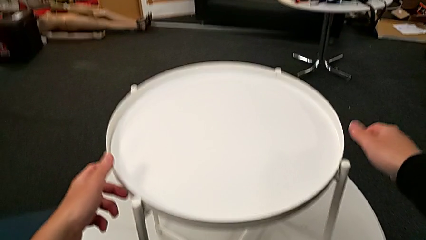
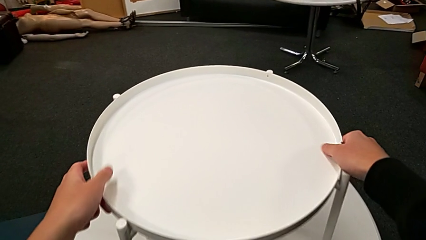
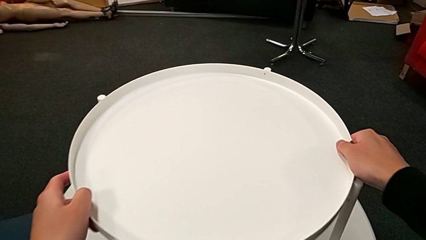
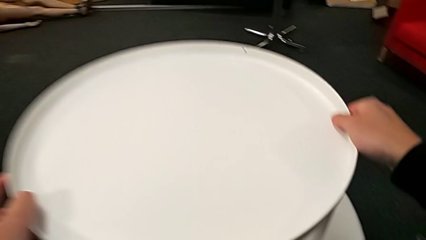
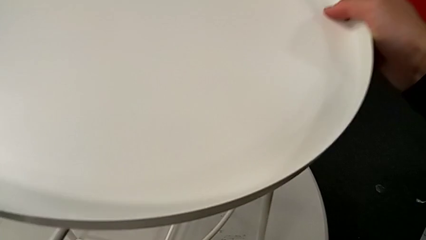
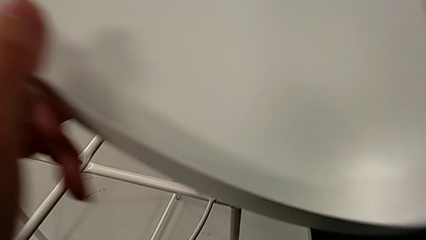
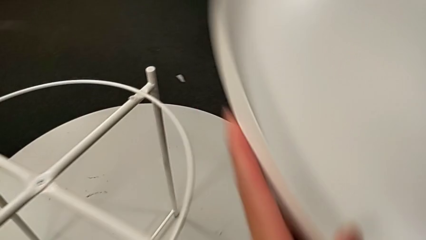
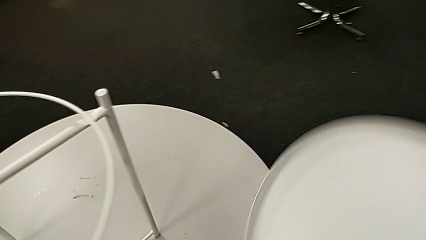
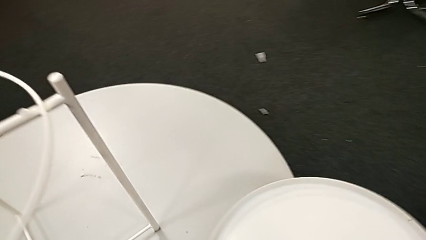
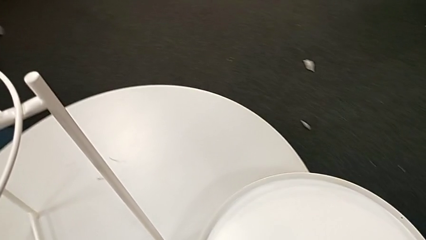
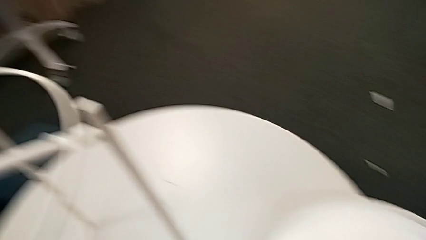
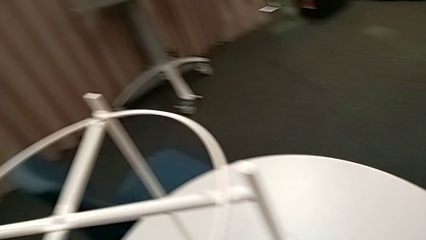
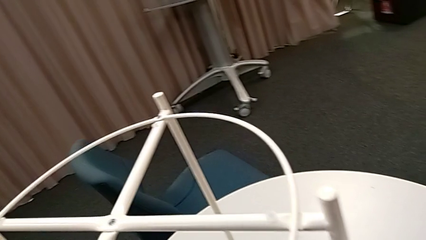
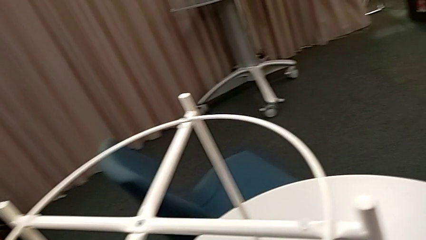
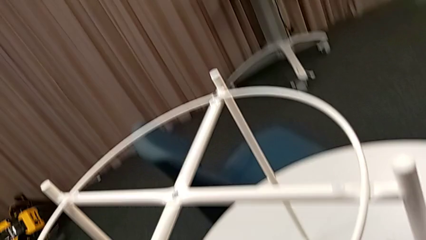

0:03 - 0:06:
The camera wearer removes the round tray from the table. They disassemble the tray and place it.

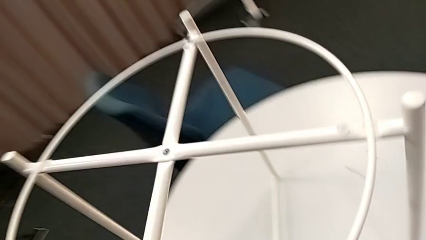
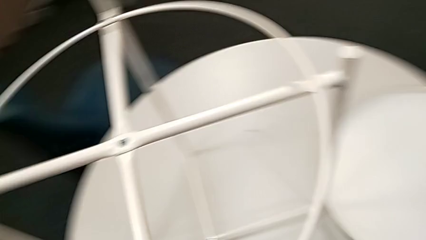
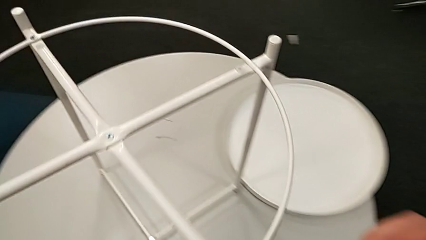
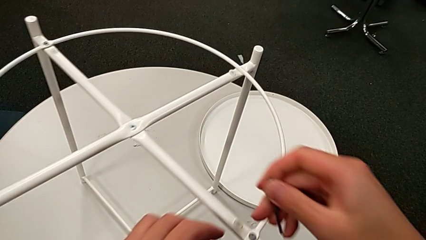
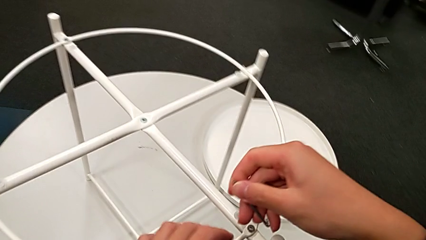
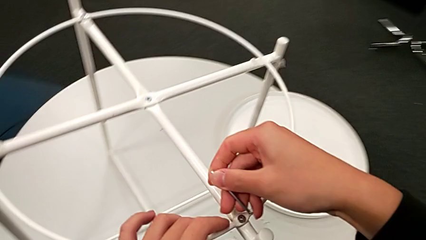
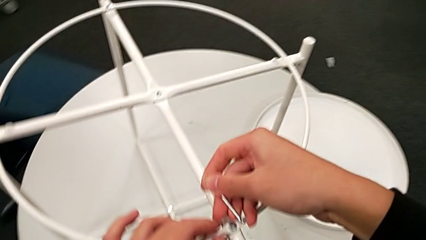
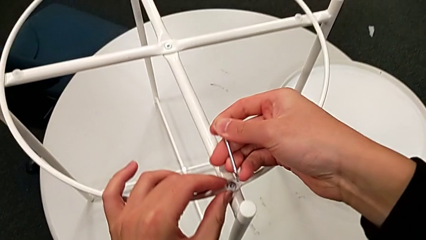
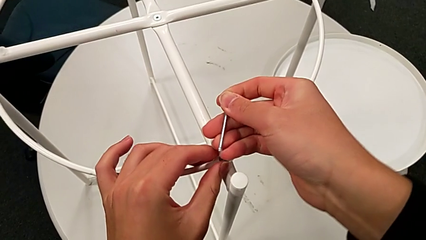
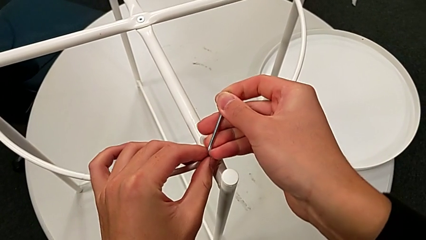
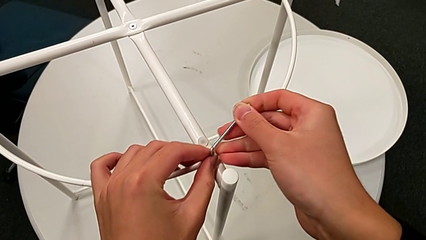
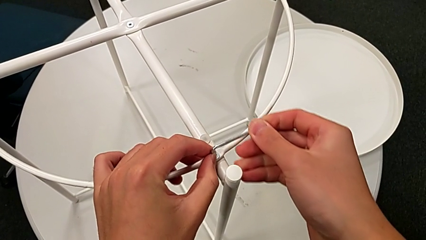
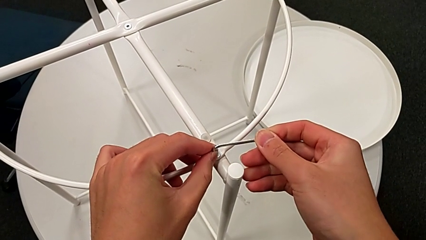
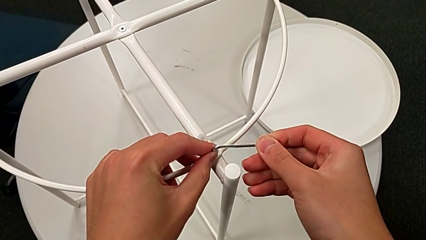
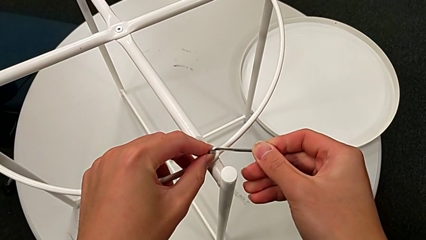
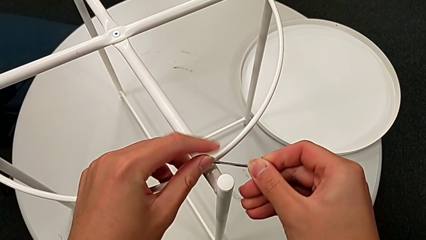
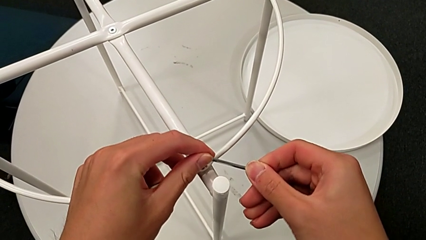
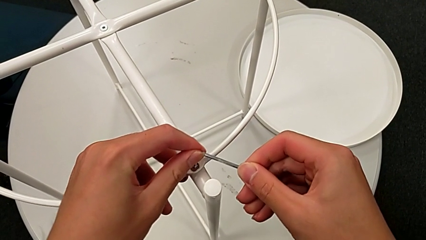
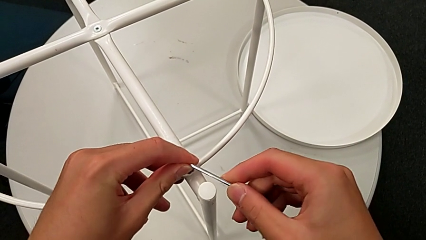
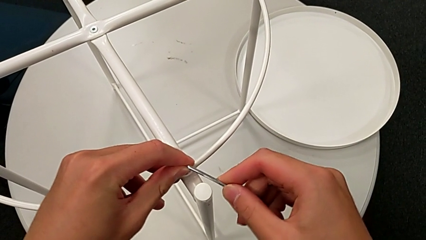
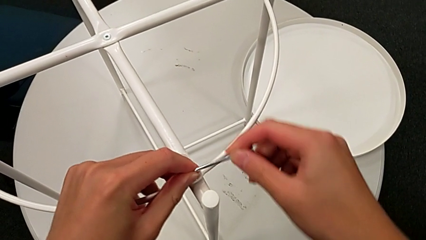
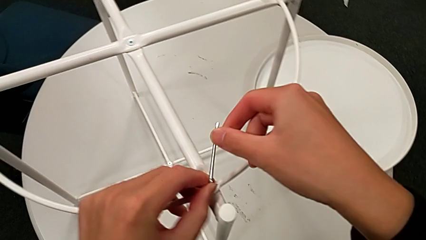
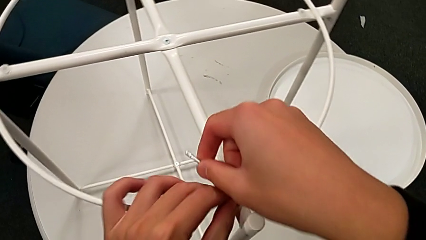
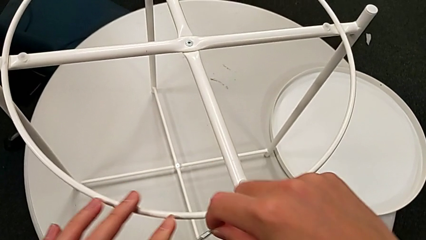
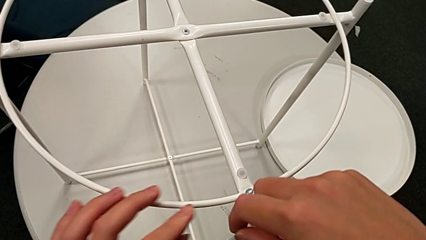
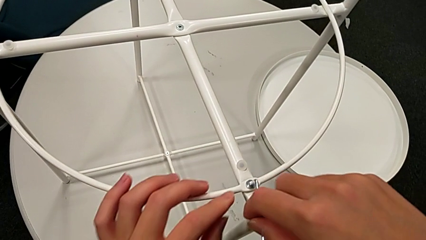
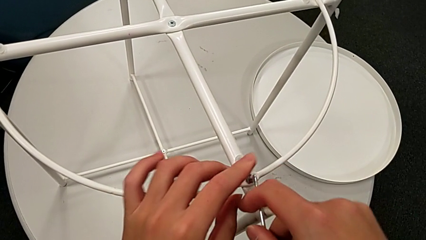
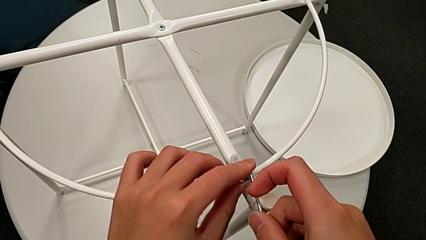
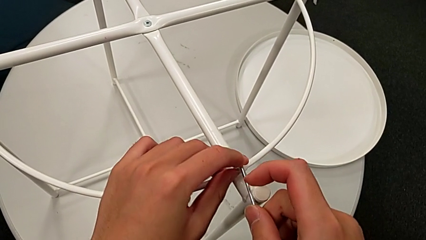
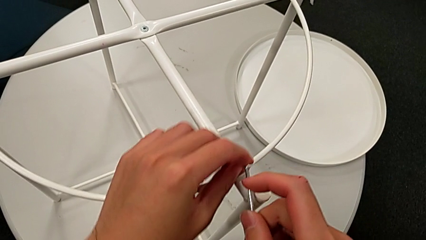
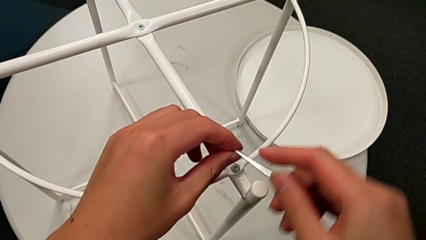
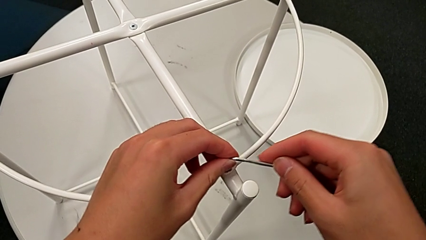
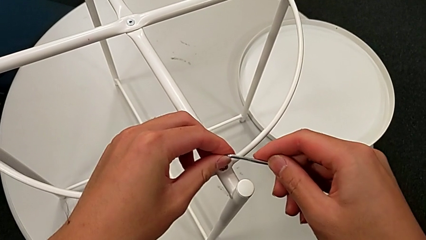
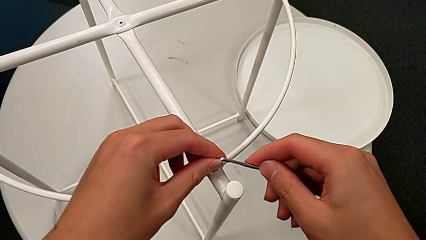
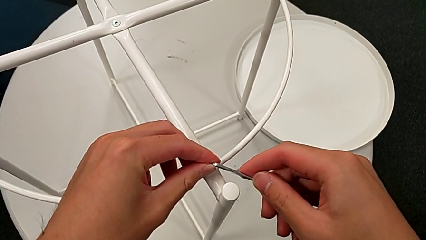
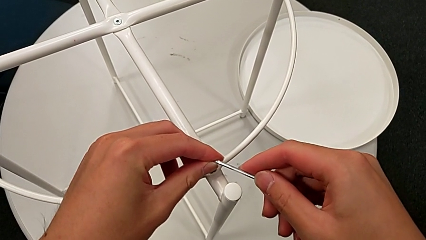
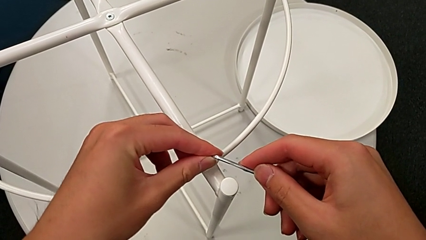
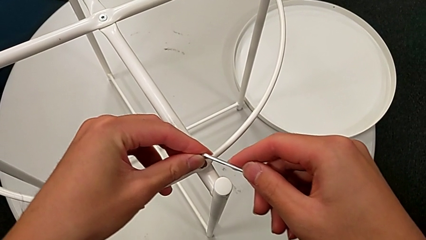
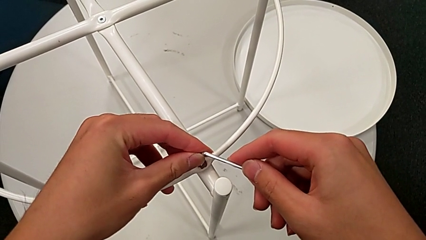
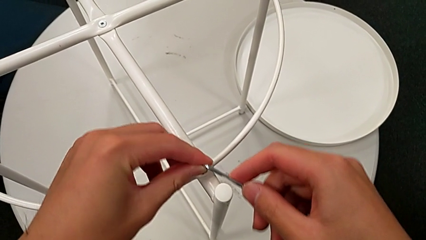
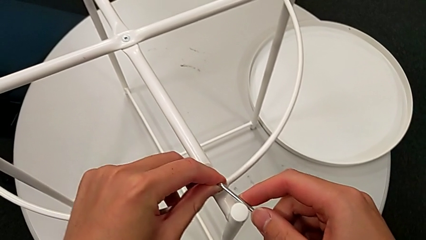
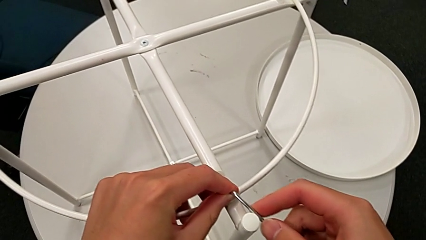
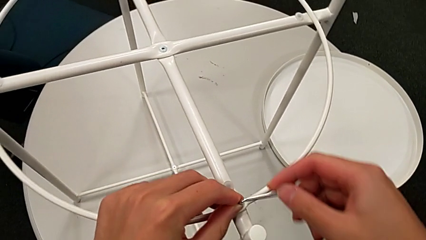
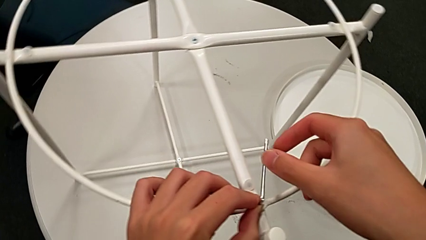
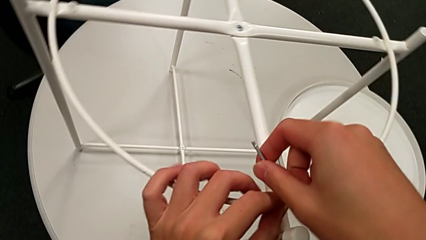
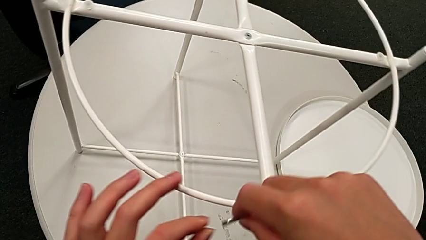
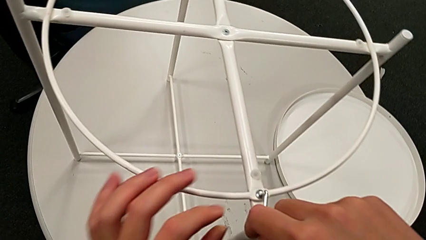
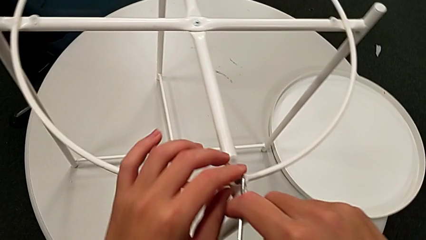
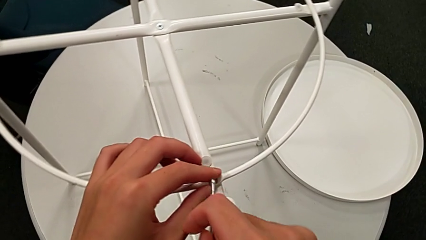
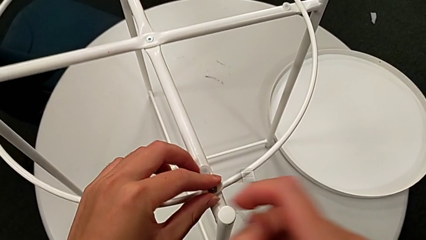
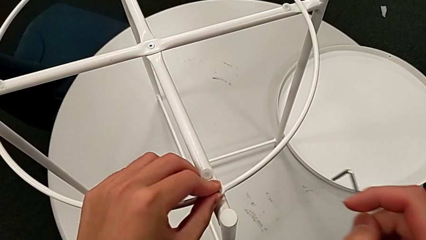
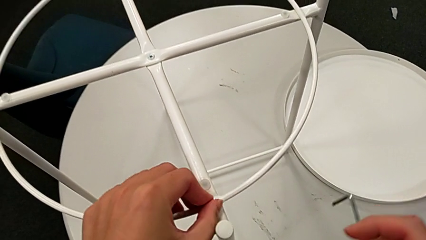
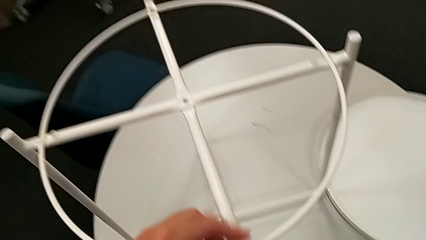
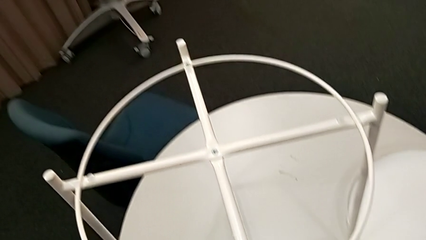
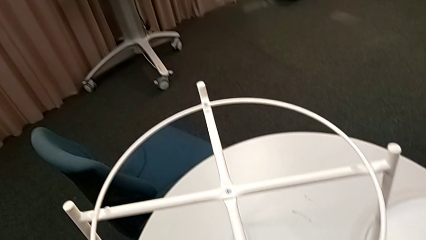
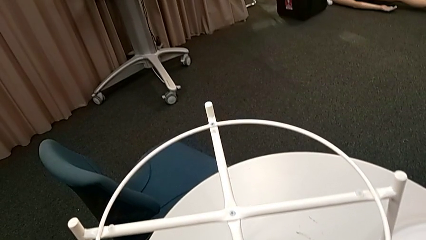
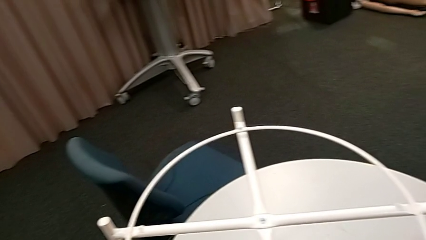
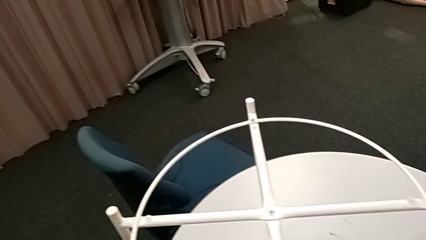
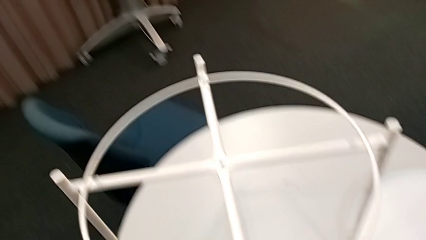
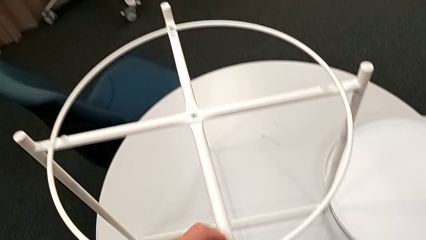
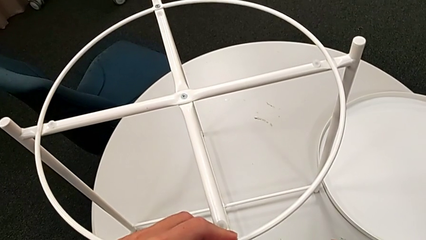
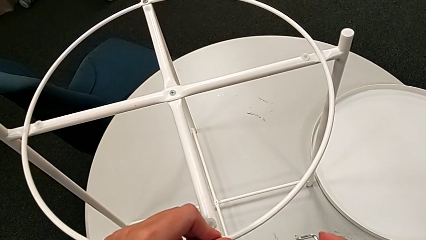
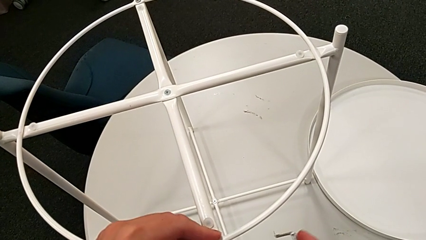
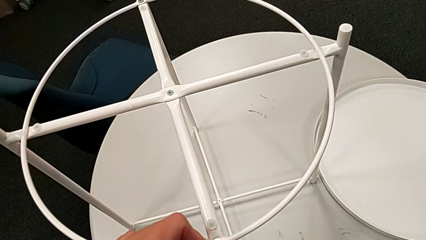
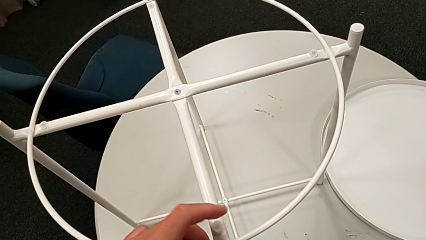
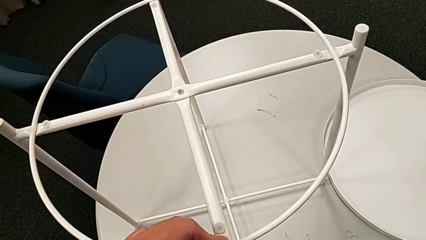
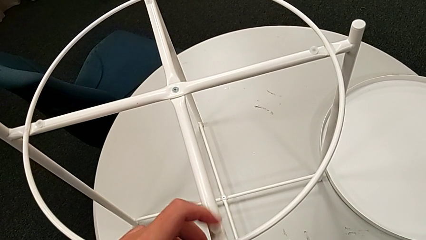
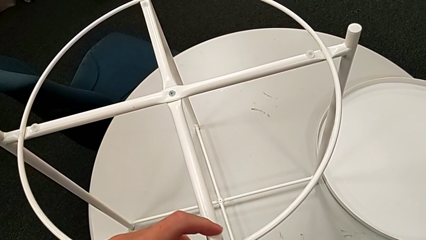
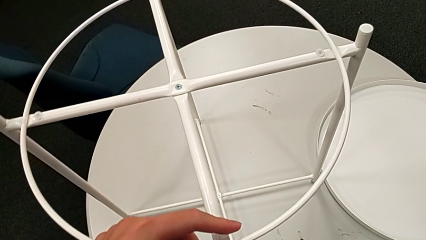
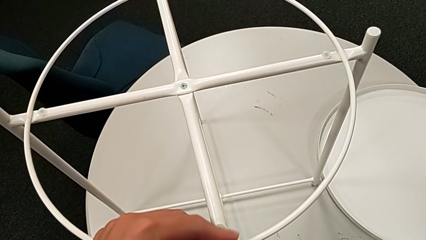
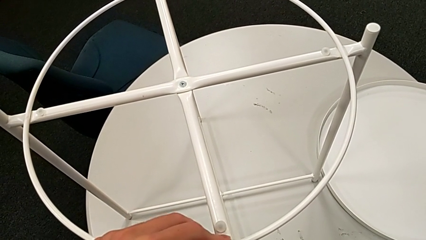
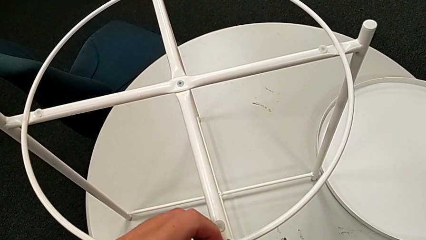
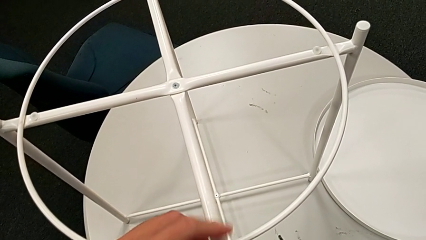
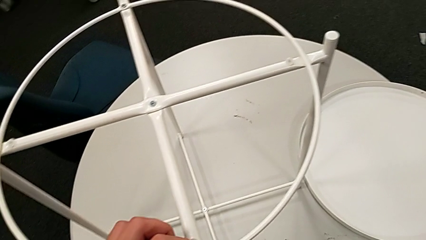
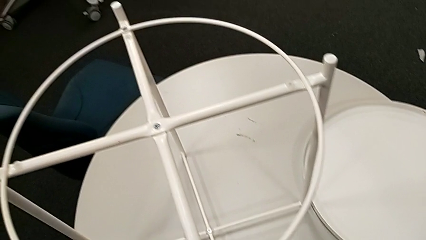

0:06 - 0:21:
The camera wearer is unscrewing the hex socket head from the circle of the table. They approach the hex socket head, insert the Allen wrench, unscrew the hex socket head, withdraw the Allen wrench and unscrew the hex socket head.
